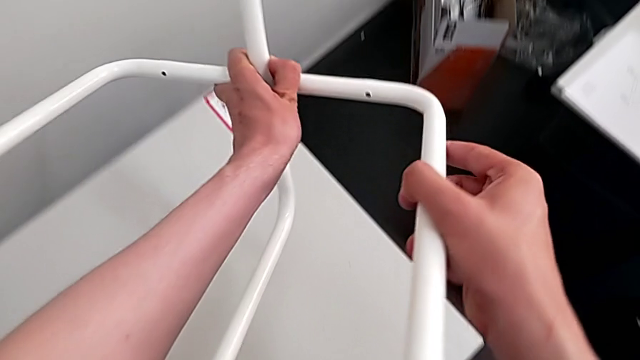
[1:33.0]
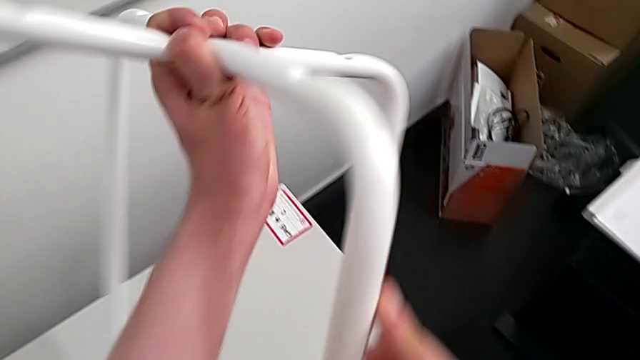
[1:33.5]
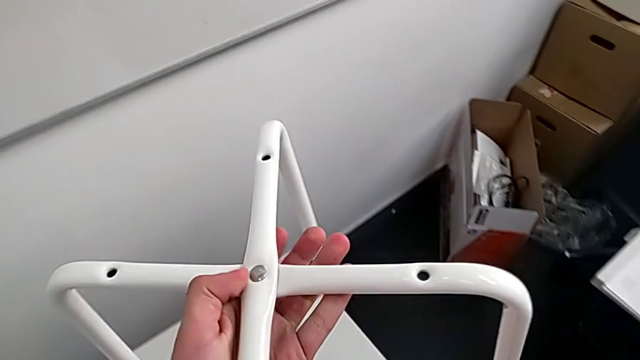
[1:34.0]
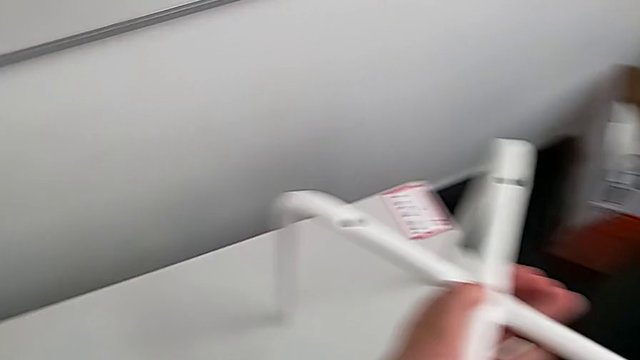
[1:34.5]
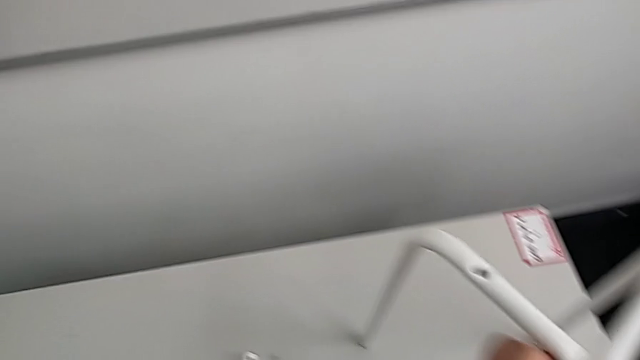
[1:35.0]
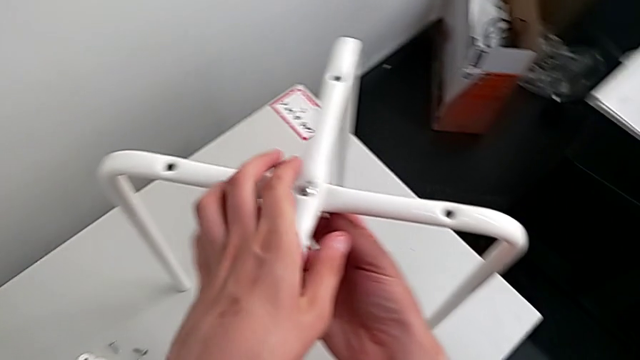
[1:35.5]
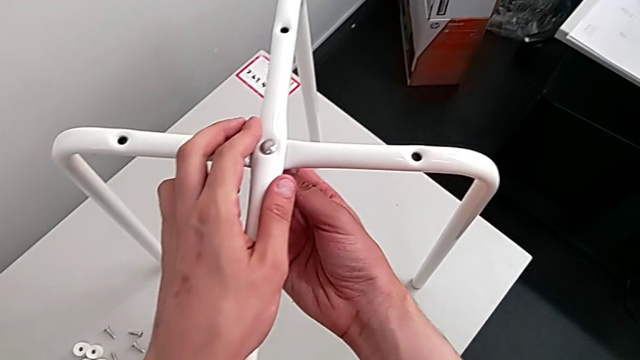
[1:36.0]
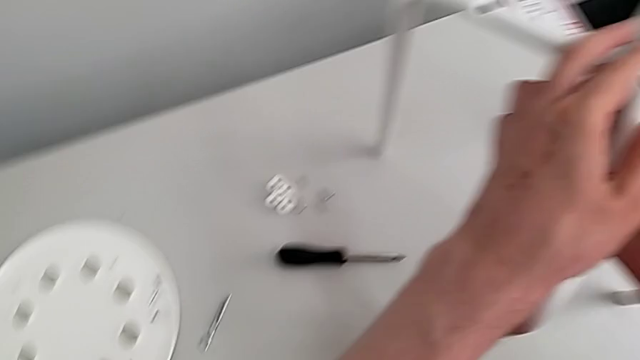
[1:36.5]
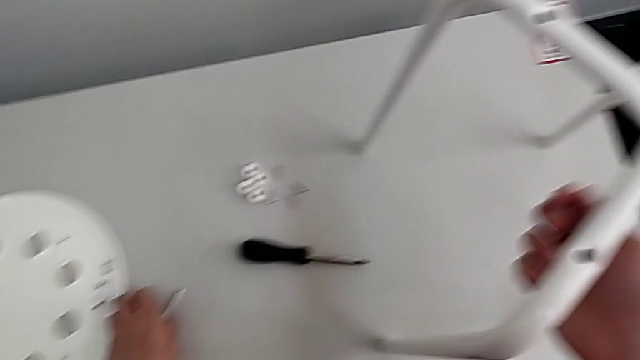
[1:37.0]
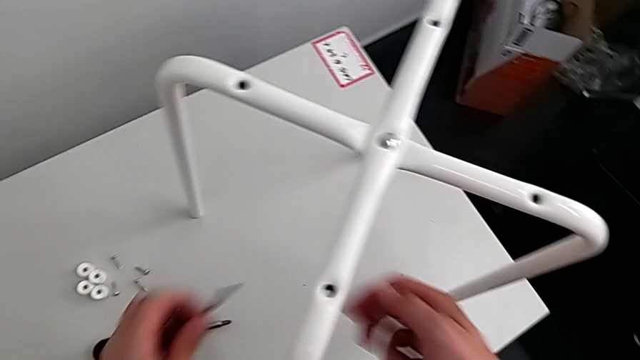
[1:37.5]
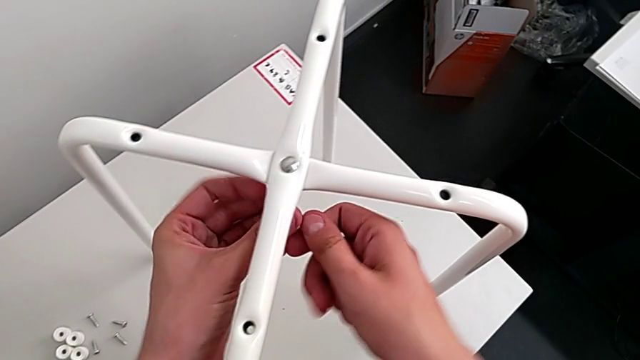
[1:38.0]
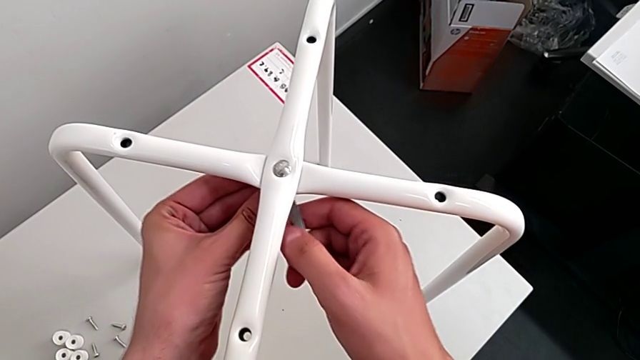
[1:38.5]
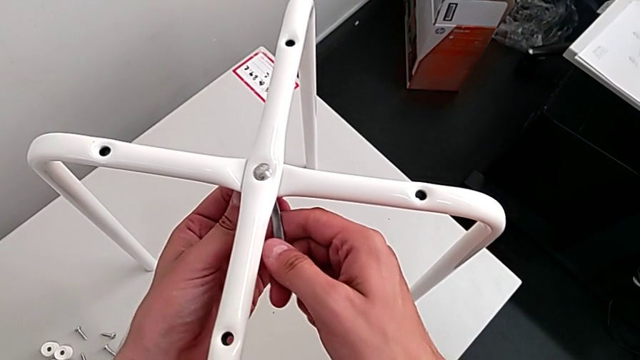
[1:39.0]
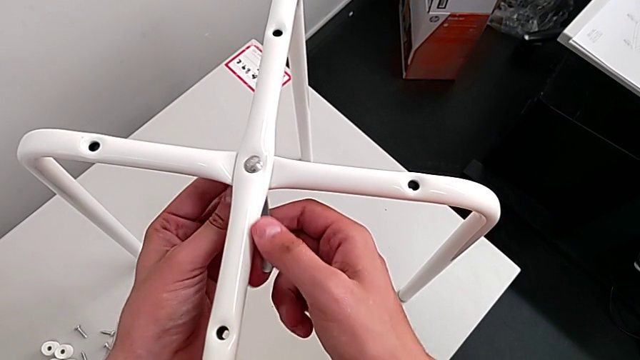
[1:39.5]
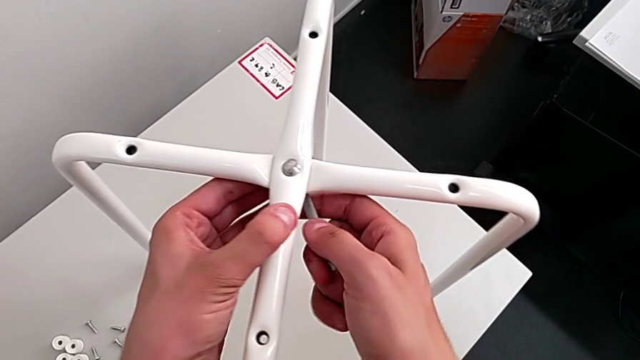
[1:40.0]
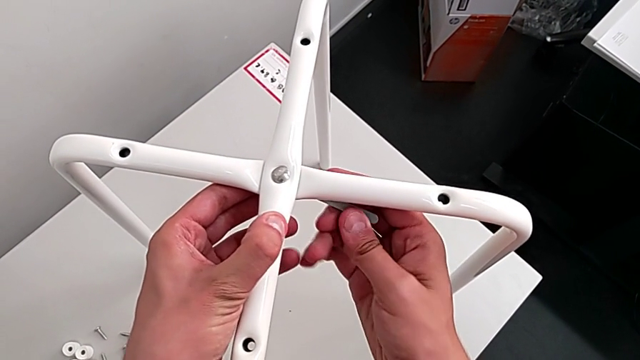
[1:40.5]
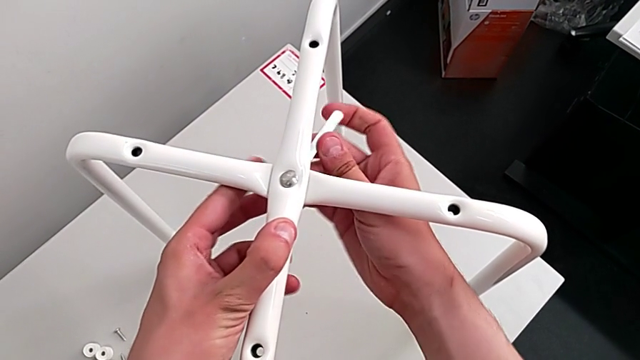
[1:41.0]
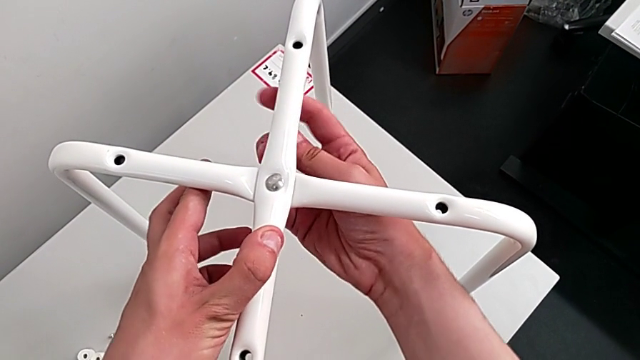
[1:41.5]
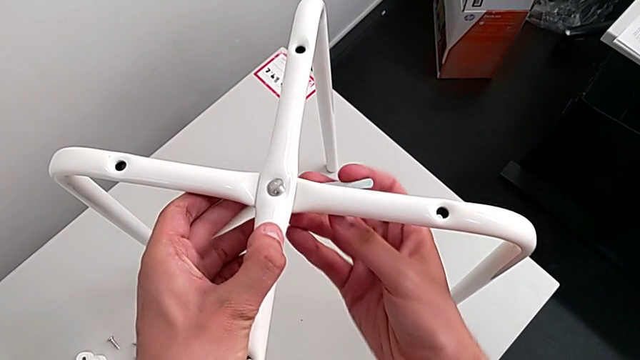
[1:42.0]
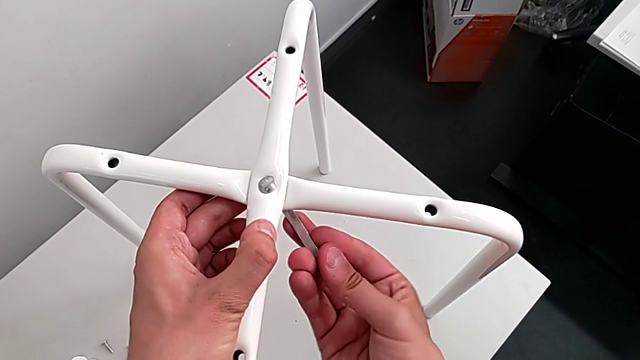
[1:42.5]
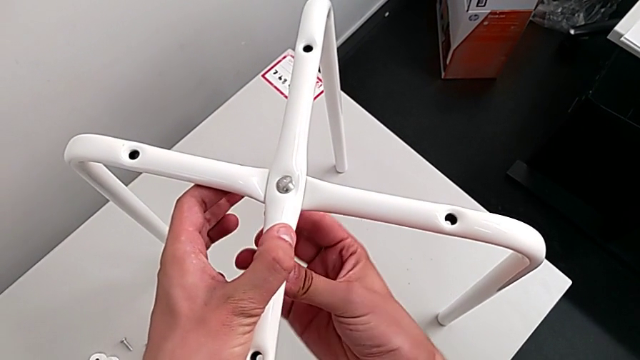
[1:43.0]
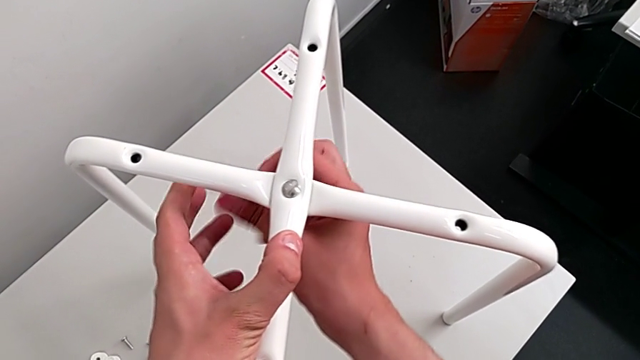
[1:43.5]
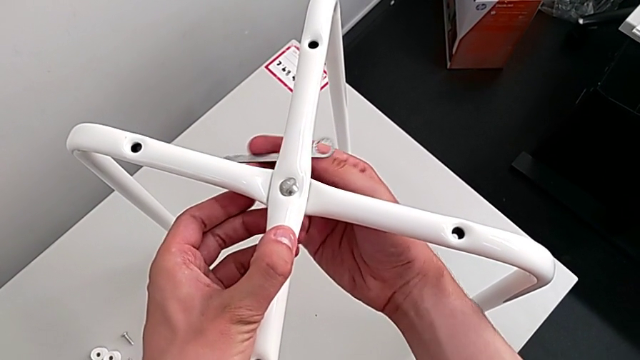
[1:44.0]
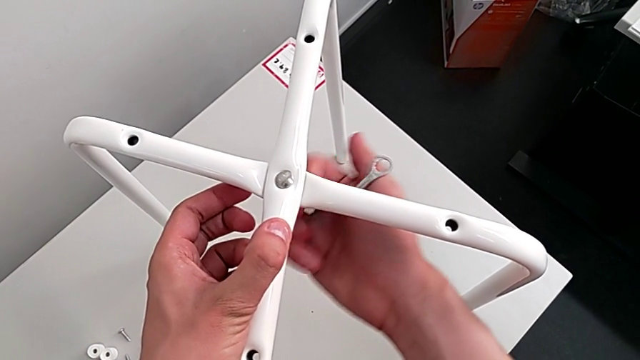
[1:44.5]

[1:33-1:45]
The camera wearer is disassembling the legs. They flip the leg, place it, grab the hexagonal wrench, insert it and unscrew the hex nut with the wrench on the wrong side.

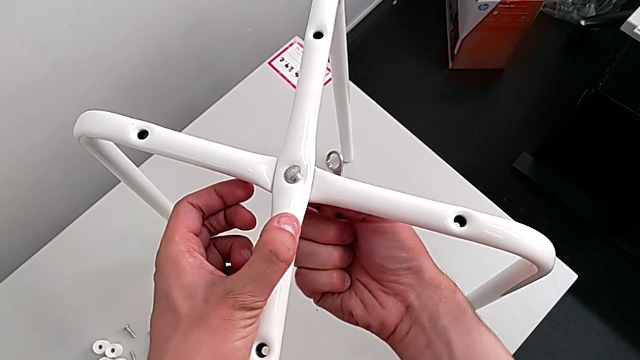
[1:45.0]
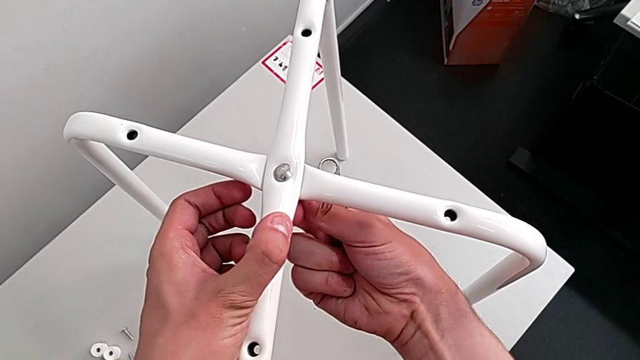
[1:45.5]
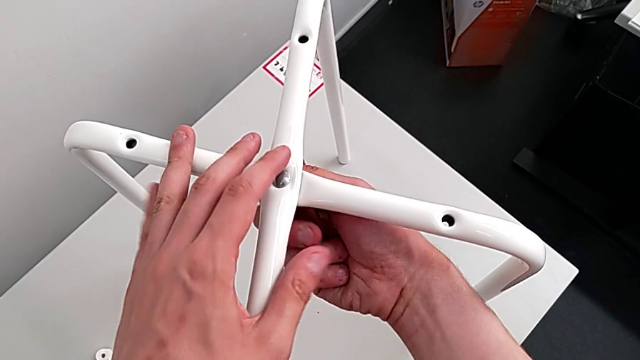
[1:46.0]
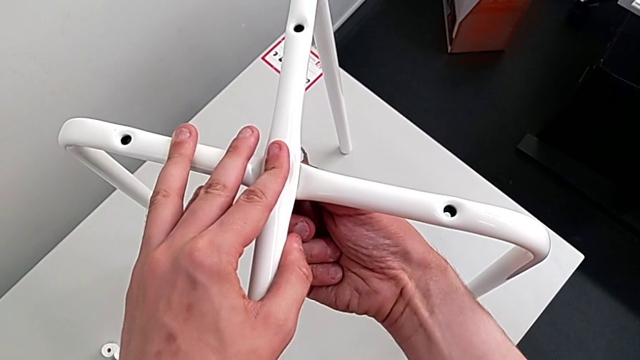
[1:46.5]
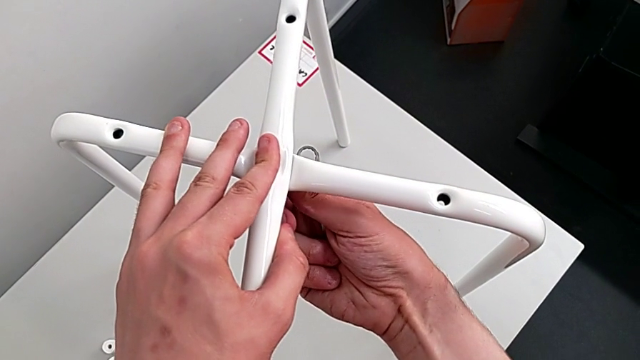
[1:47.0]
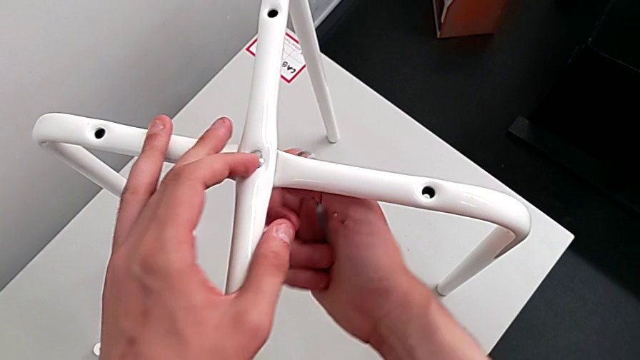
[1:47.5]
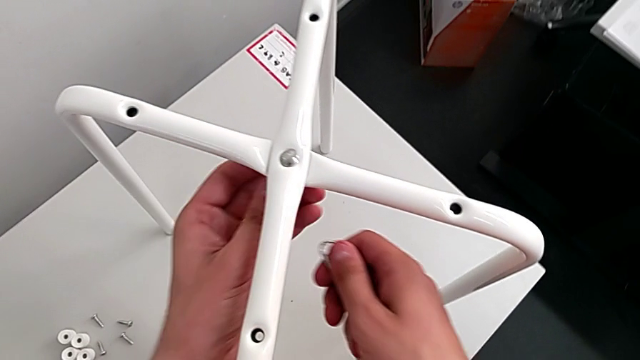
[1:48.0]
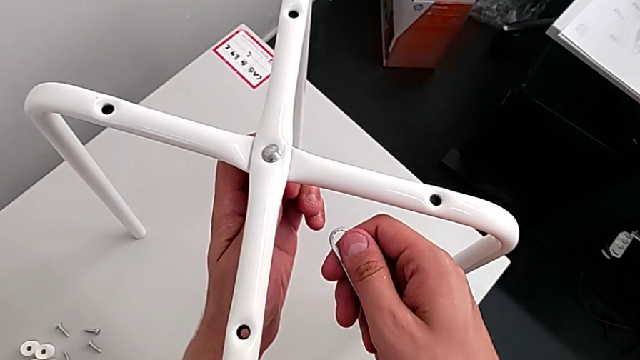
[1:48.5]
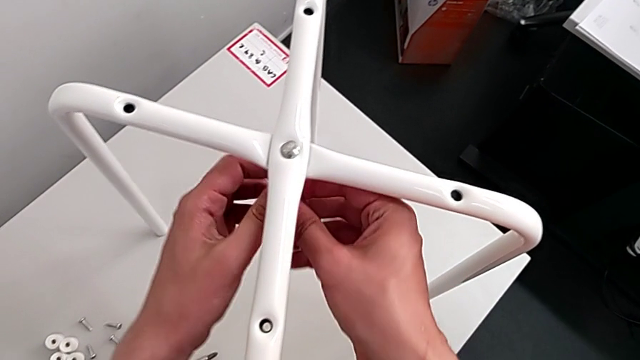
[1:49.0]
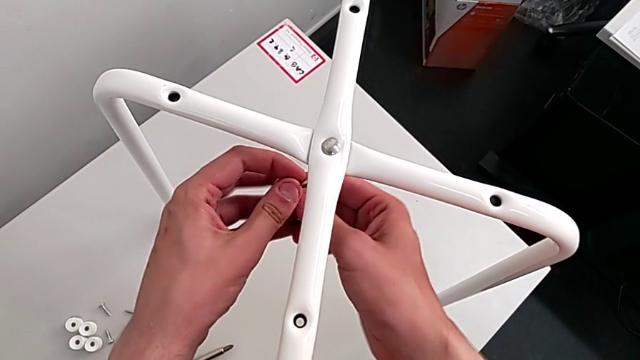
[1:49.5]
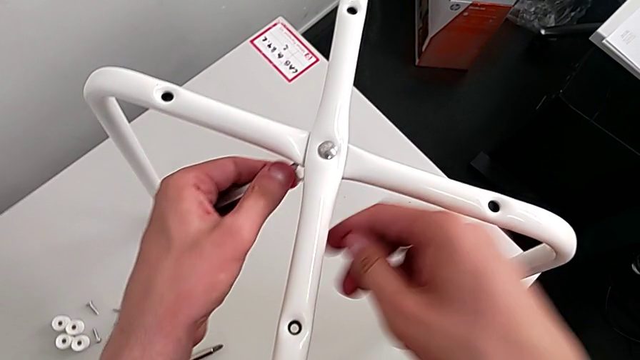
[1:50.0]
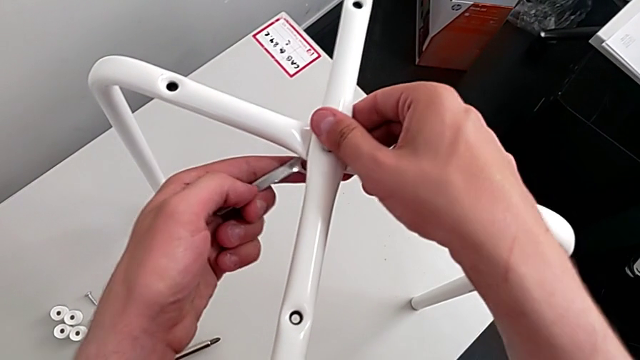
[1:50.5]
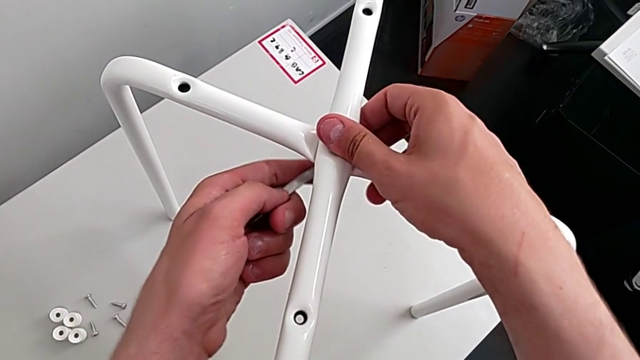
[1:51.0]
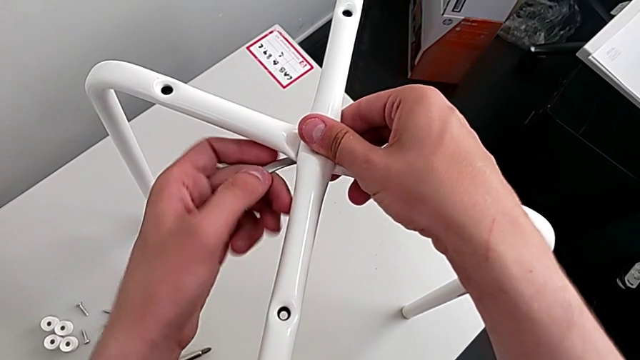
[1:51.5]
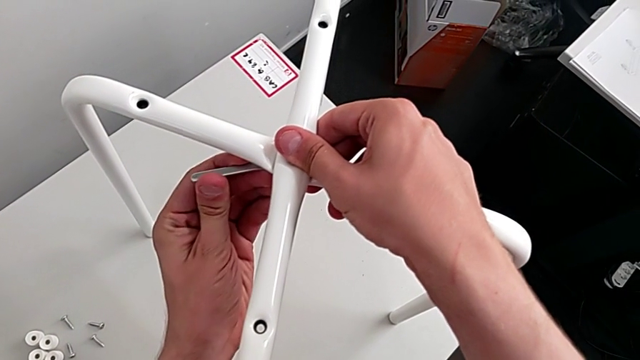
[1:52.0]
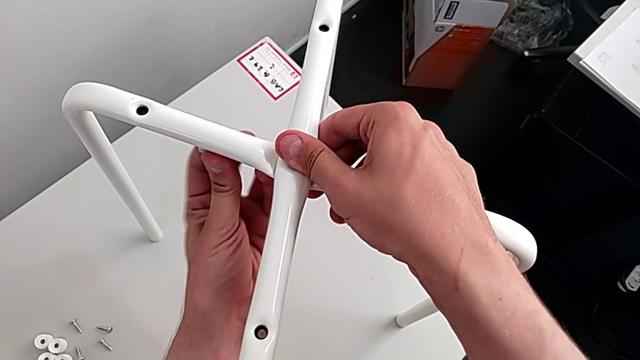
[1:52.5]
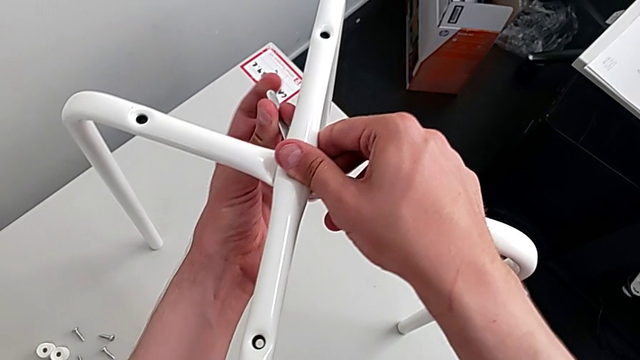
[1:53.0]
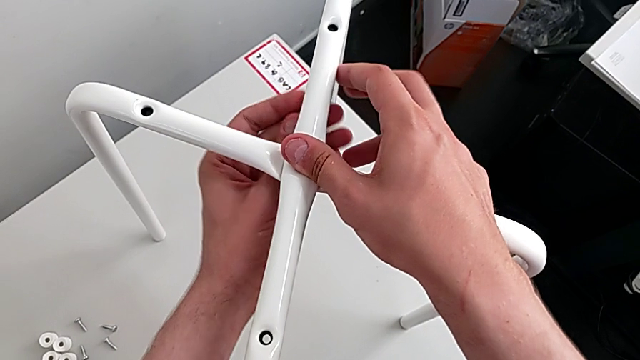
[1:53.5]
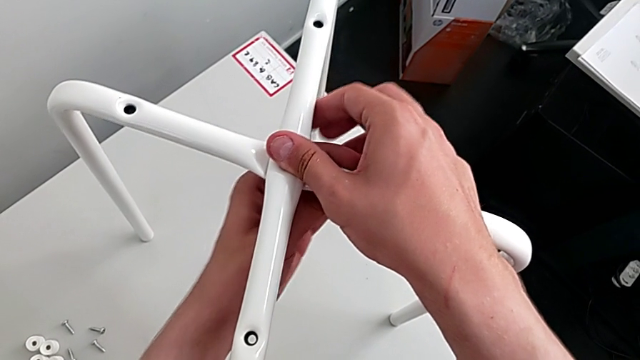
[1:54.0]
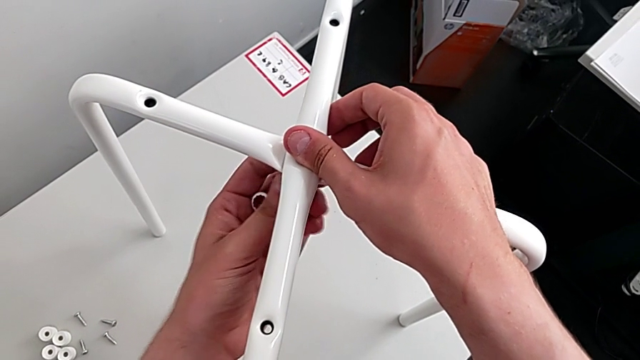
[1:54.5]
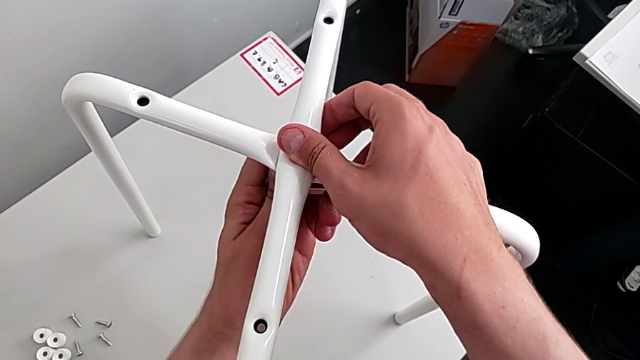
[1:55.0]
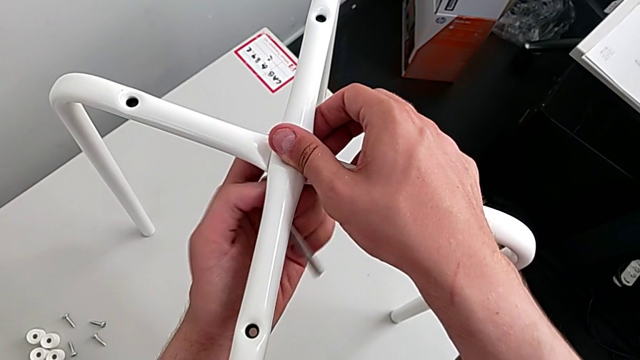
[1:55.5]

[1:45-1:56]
The camera wearer is disassembling the legs. They unscrew the middle hex nut, insert the hexagonal wrench and unscrew the middle hex nut.
